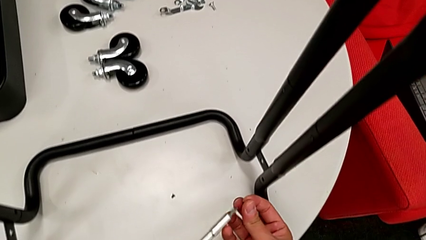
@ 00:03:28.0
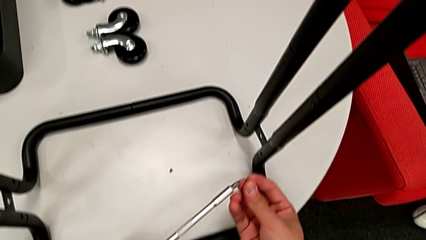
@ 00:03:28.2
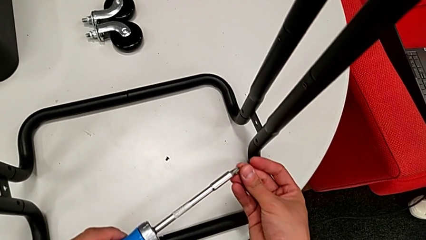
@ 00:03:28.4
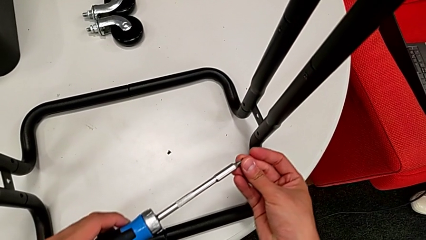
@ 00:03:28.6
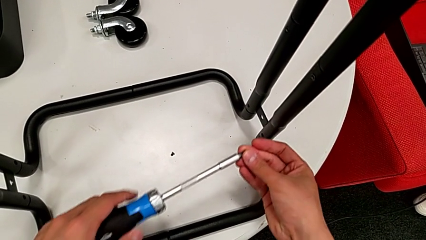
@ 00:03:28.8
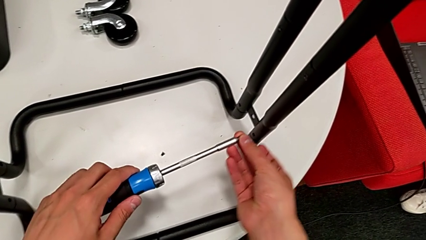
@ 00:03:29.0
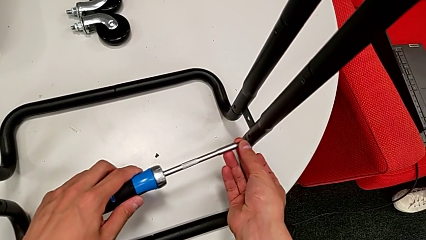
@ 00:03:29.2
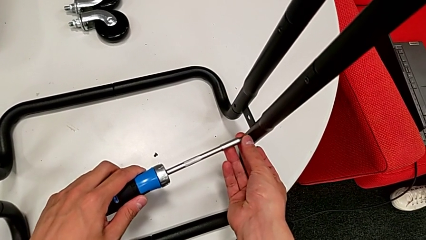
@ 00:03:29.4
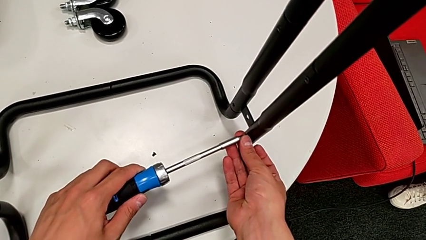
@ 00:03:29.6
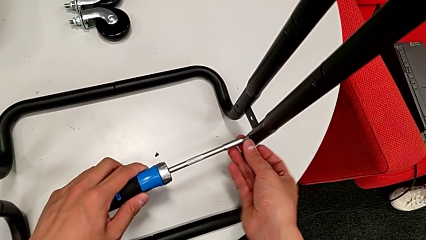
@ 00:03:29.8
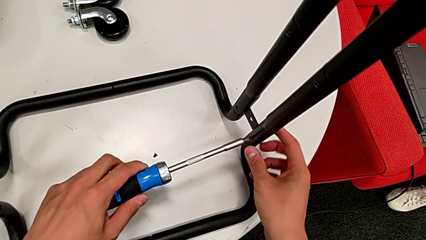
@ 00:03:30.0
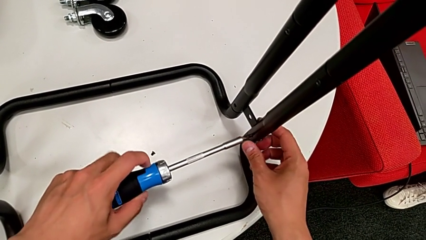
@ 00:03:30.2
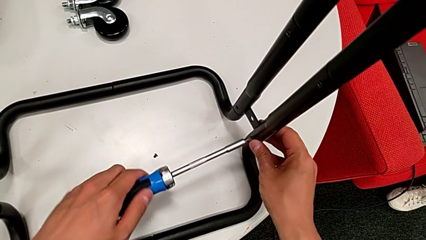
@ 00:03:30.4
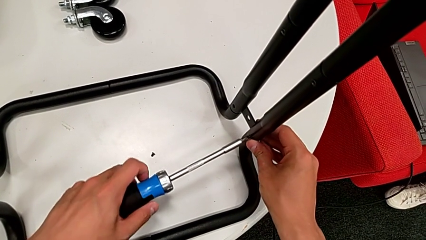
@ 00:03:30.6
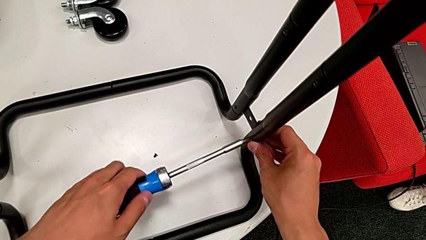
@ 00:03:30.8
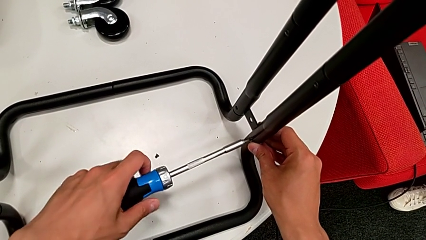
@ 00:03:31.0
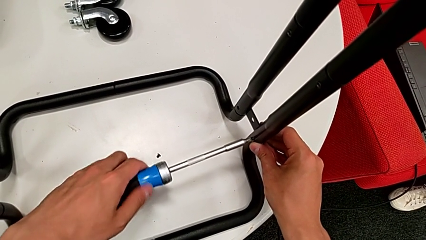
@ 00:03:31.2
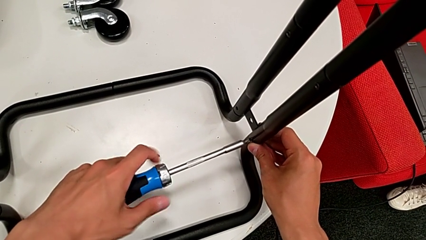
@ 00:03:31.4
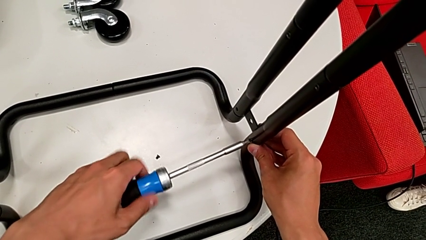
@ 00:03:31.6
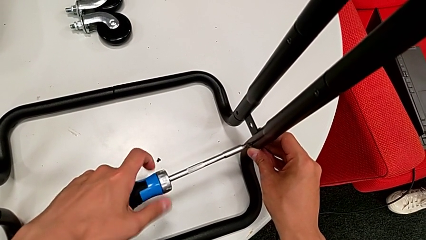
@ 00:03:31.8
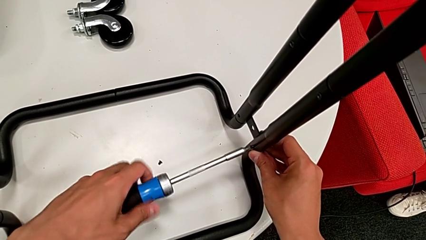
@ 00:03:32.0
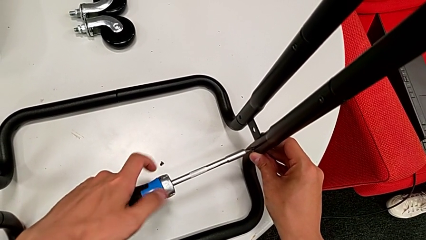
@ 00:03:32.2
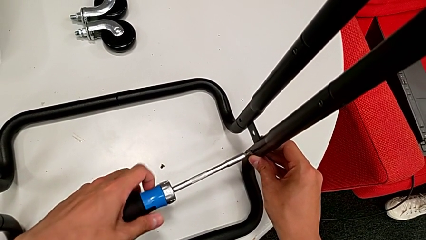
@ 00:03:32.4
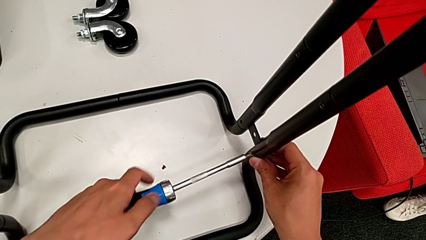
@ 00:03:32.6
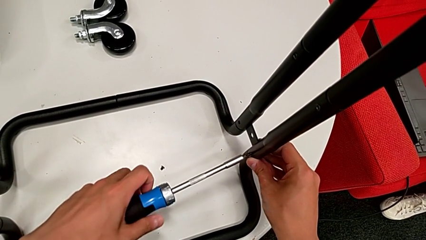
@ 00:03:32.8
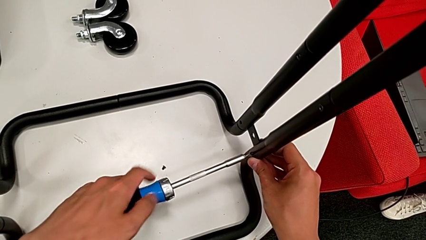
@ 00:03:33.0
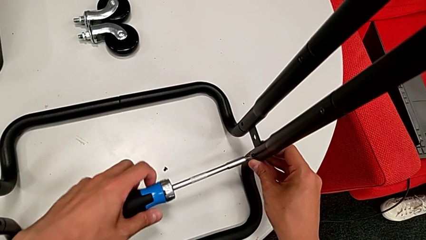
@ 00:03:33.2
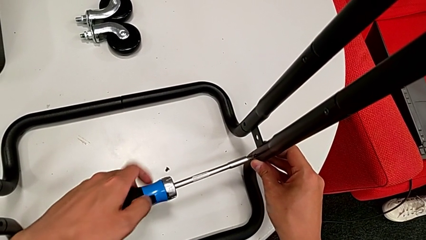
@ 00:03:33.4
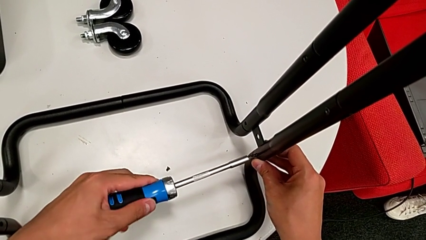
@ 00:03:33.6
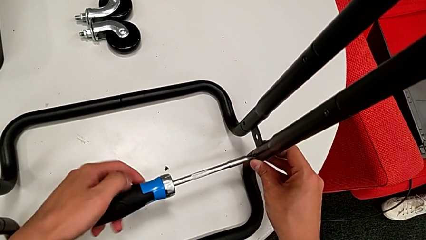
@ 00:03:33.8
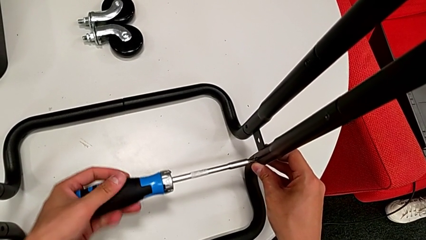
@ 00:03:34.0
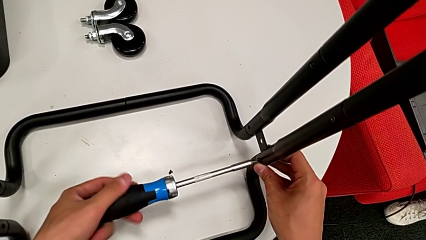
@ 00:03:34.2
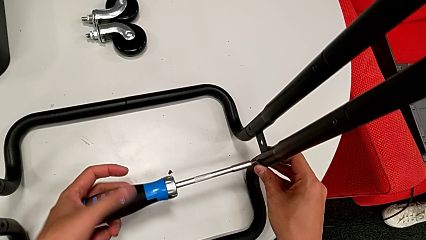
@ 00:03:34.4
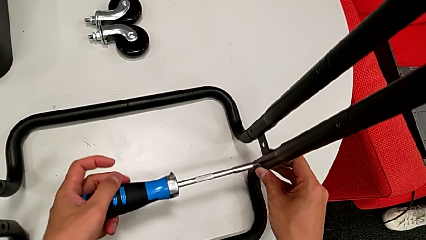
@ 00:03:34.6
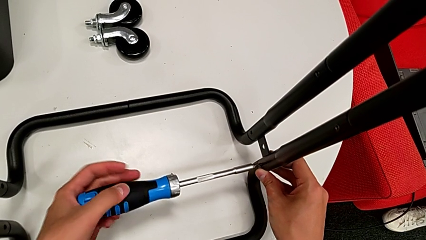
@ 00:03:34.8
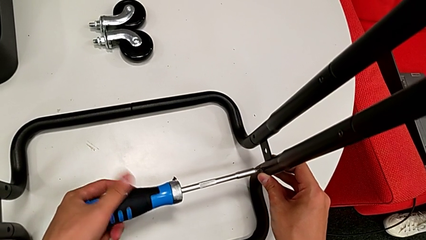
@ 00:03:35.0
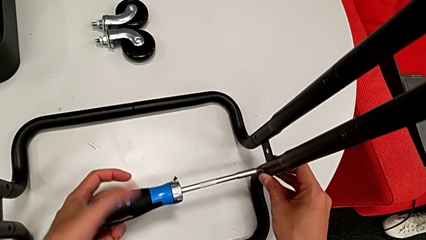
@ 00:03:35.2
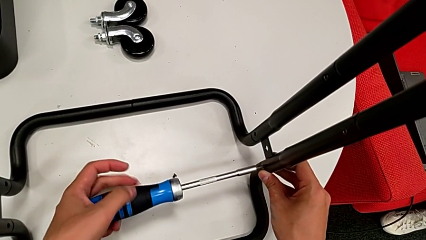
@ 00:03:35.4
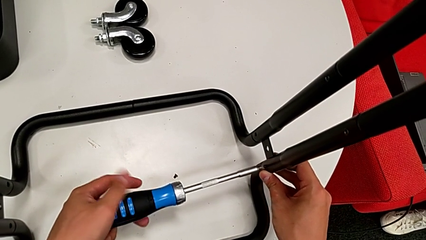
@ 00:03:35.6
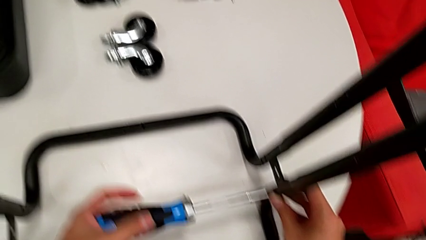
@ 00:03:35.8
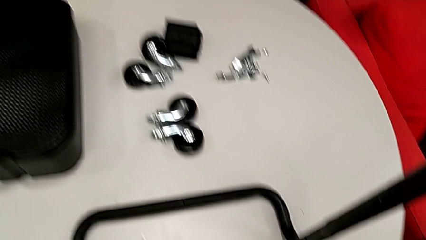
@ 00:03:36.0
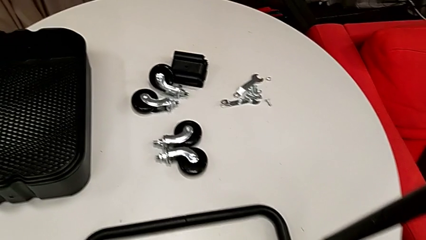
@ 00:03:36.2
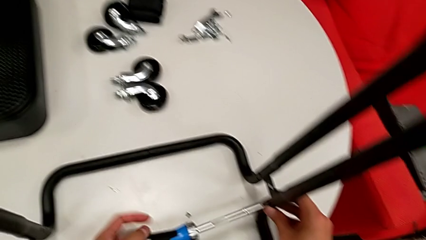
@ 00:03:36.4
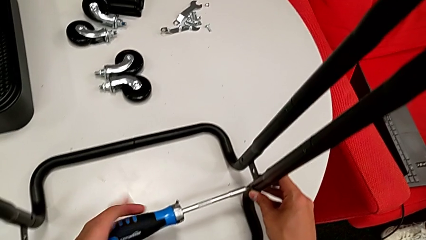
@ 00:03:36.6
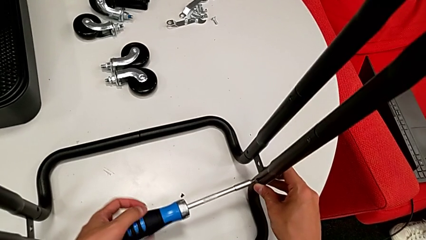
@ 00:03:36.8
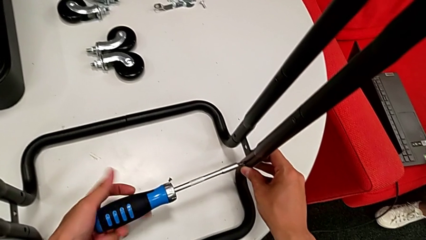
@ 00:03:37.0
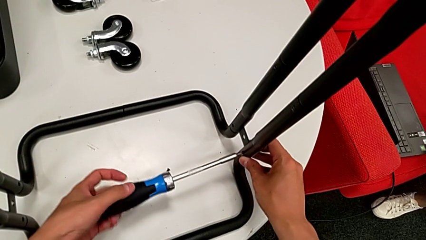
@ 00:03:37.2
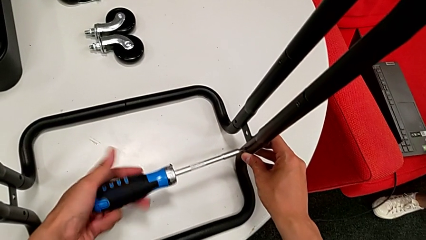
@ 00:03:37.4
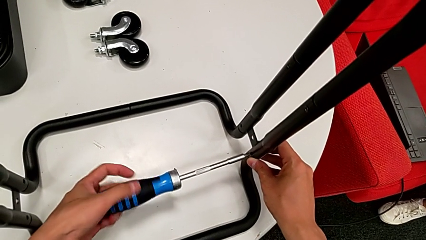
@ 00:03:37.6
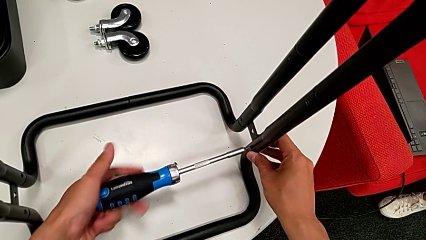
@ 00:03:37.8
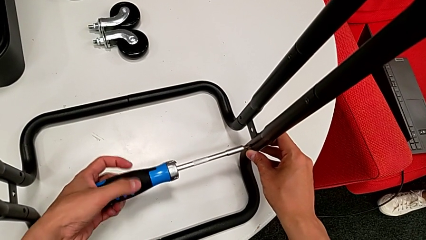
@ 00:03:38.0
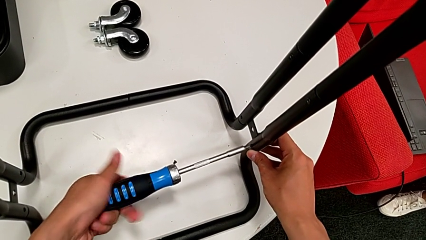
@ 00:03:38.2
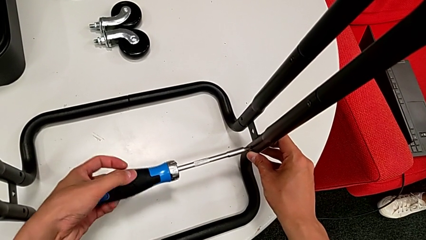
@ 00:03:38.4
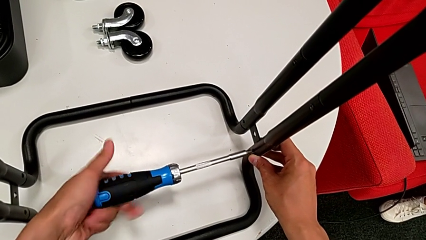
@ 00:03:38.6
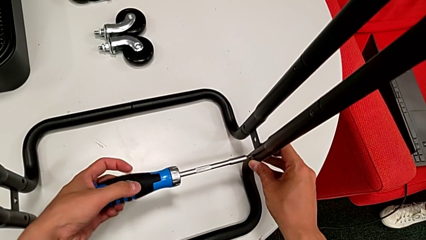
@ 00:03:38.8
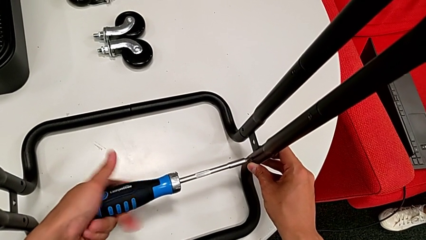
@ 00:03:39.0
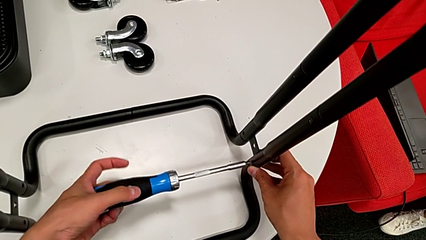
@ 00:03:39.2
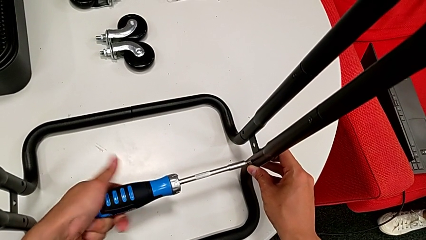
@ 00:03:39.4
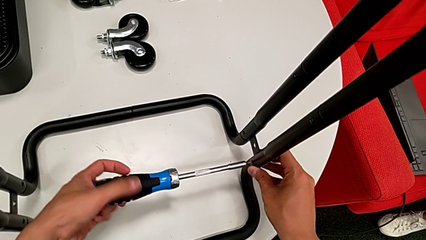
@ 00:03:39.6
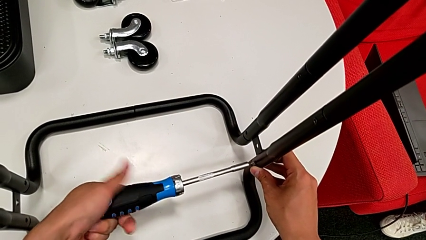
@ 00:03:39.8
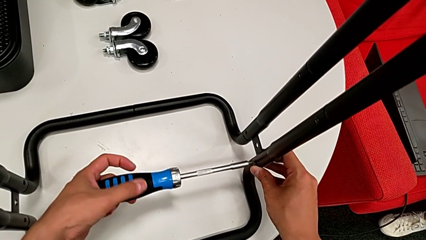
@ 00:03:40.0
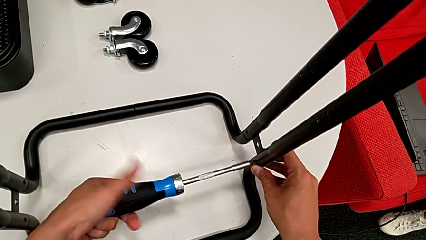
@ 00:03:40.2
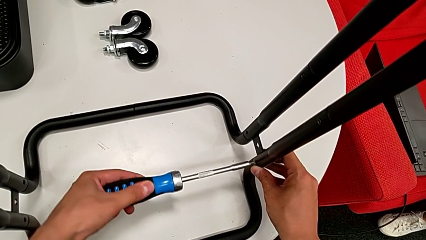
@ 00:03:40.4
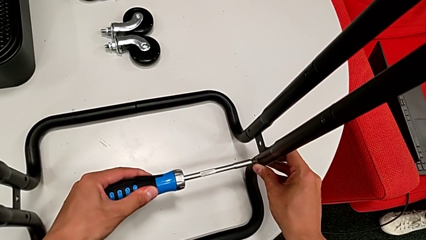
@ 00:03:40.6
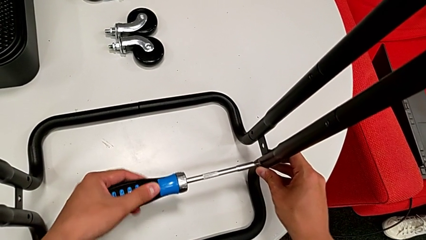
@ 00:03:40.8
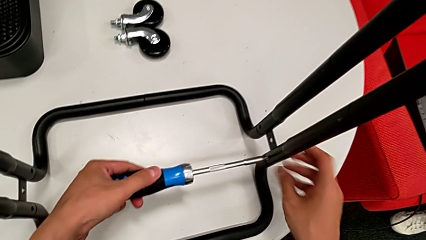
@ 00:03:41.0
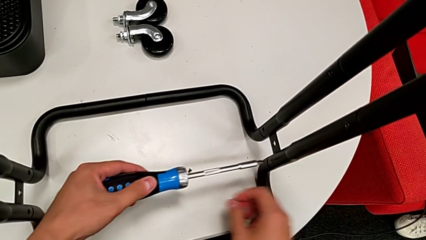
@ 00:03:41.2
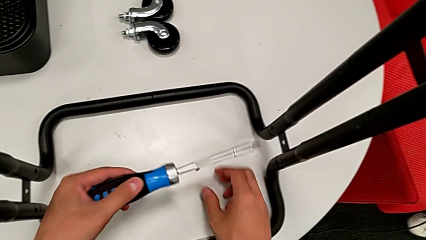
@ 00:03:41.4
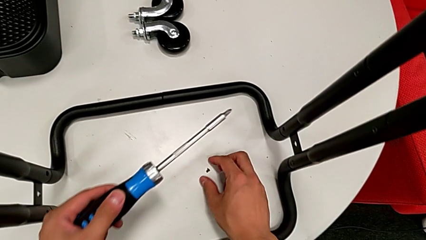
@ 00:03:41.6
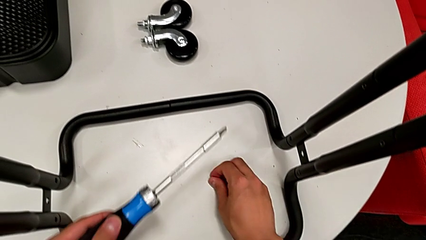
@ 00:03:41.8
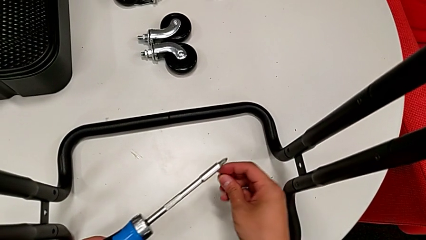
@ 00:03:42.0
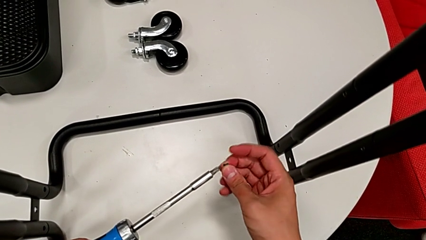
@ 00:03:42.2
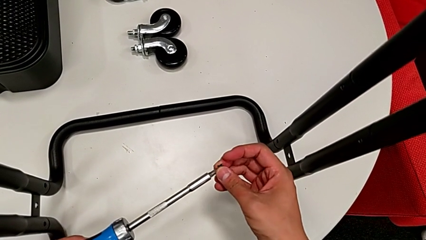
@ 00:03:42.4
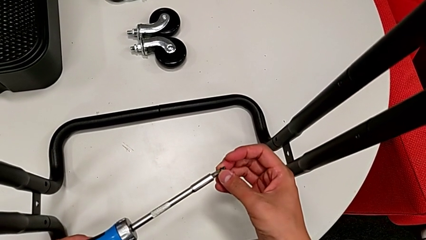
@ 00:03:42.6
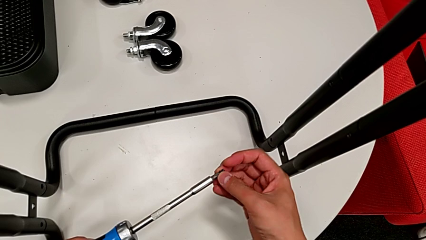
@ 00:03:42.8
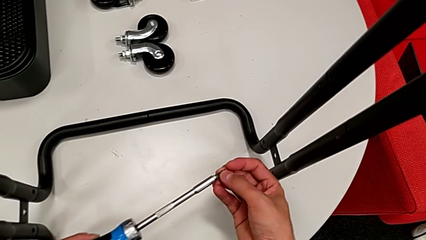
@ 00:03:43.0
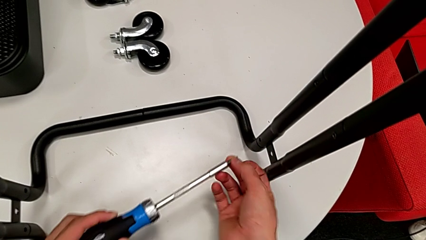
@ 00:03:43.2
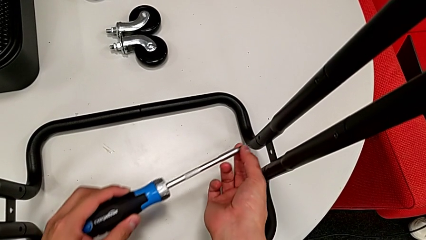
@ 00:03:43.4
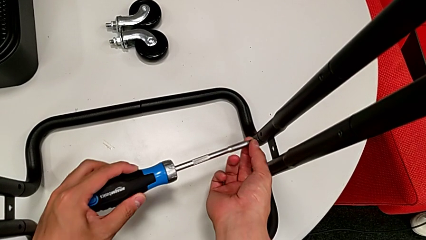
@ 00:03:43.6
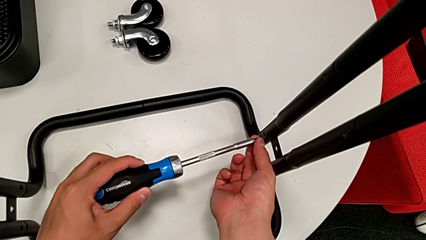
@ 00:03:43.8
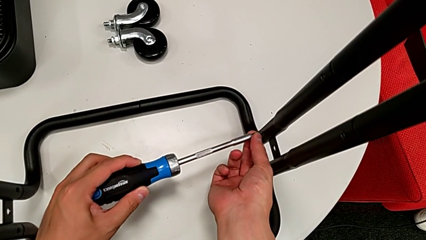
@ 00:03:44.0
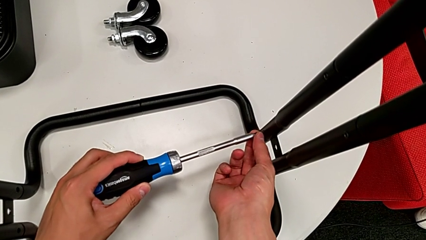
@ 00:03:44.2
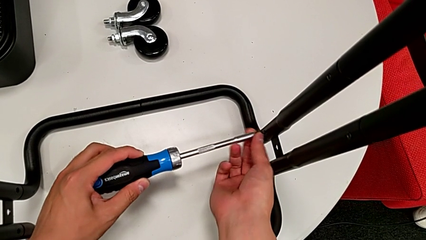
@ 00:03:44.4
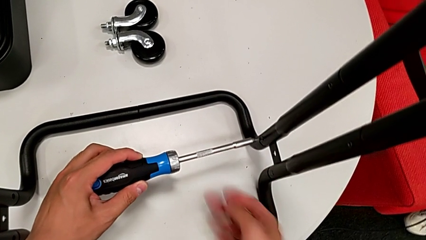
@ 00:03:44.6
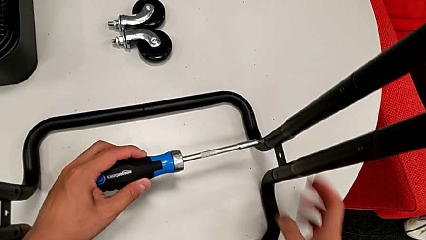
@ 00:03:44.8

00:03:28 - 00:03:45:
The camera wearer is assembling the side legs onto the base frame with the screwdriver. They screw the fifth screw, grab the sixth screw and place it.
